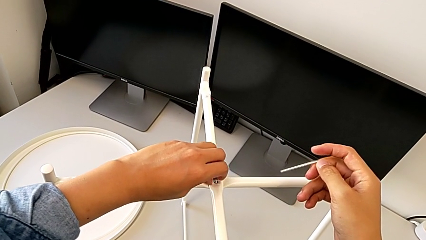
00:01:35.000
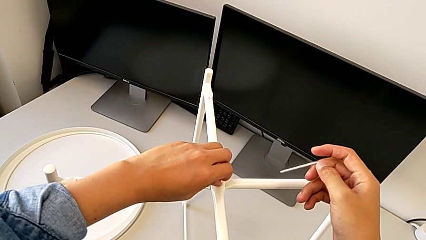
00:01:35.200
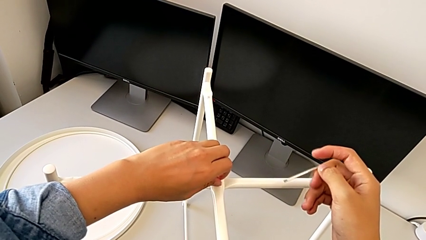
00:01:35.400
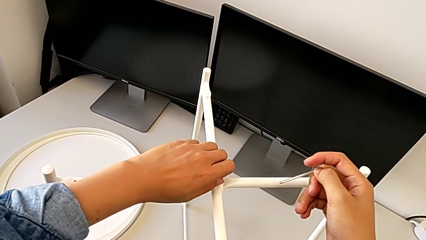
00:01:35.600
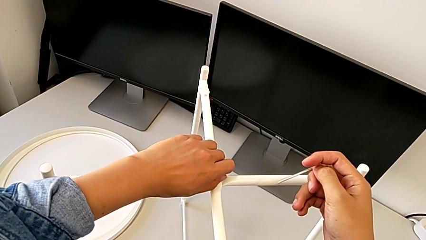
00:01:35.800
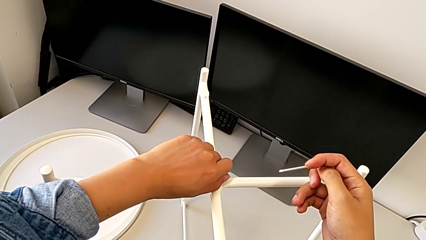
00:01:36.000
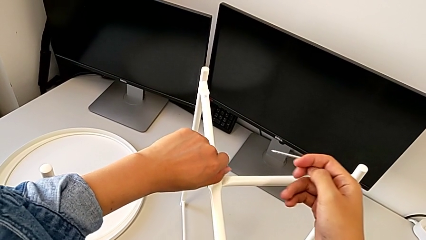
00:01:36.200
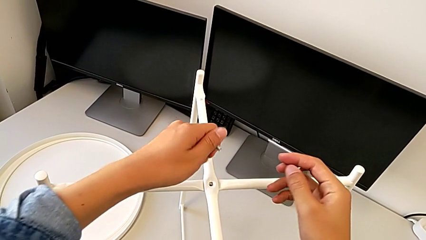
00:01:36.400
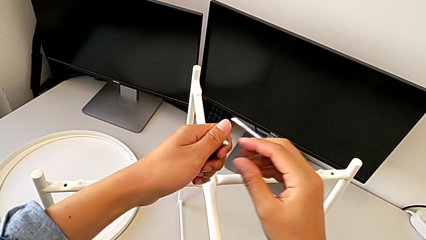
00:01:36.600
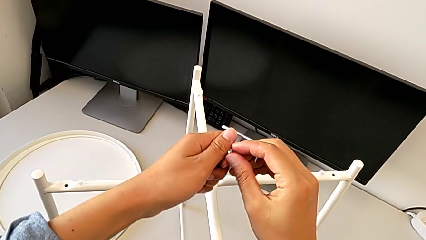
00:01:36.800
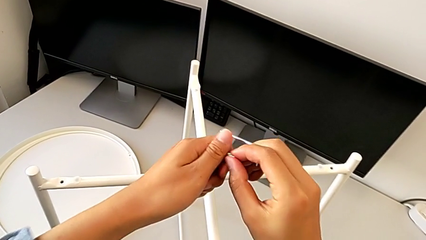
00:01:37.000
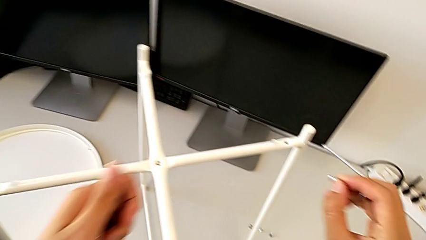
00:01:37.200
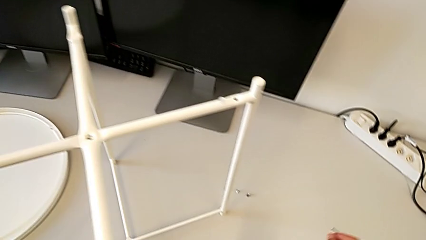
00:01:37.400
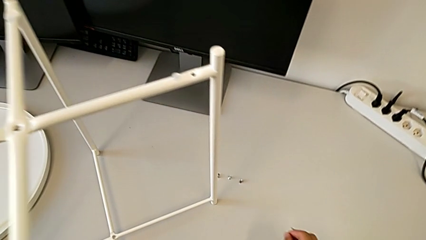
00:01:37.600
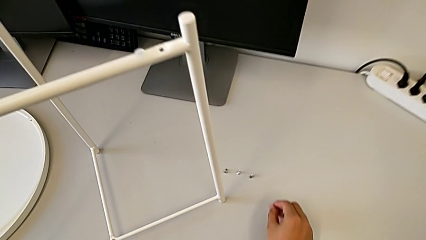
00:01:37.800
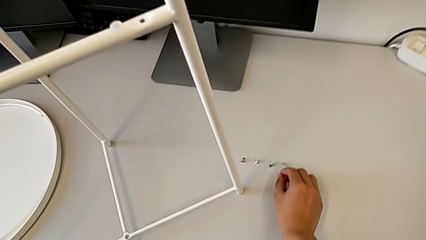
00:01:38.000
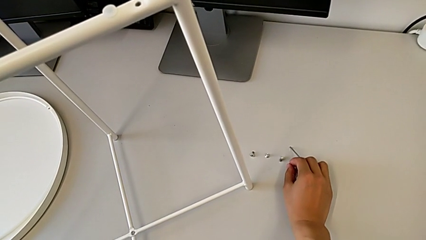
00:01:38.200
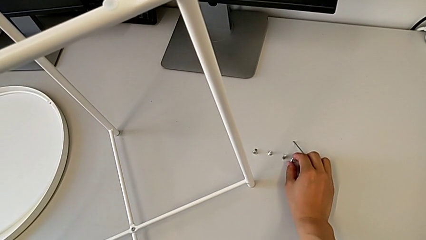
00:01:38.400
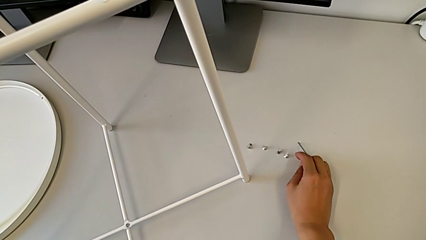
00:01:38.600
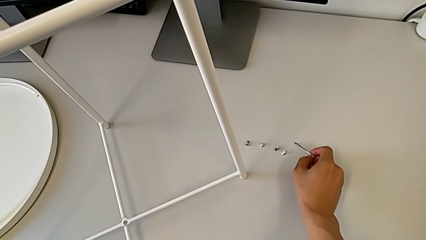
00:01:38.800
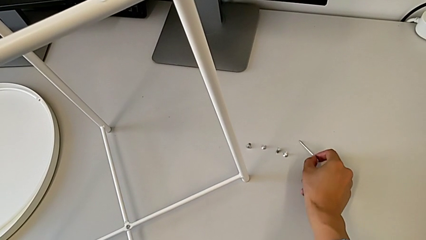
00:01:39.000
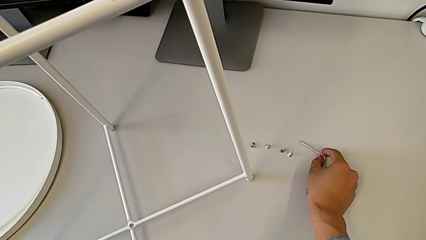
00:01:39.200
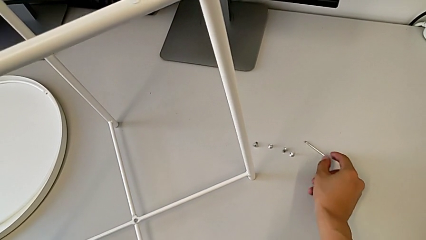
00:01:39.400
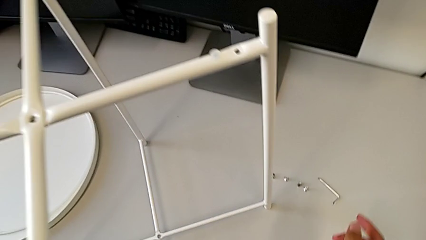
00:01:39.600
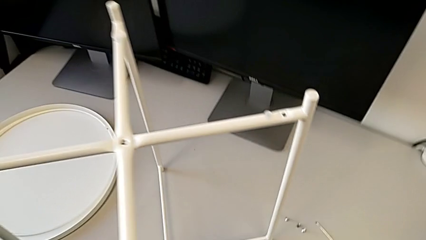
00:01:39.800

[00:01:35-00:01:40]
The camera wearer is unscrewing the top hex socket head of the circle. They disassemble the hex socket head, grab it, place it with the right hand and place the Allen wrench with the right hand.

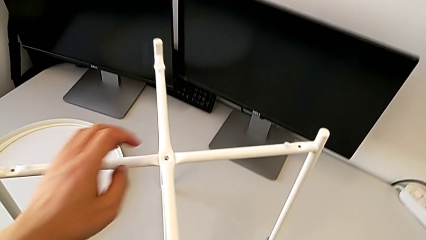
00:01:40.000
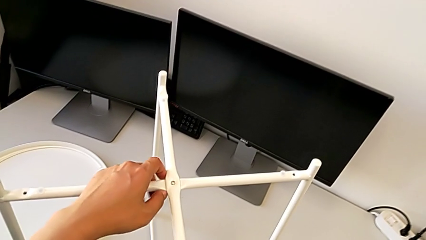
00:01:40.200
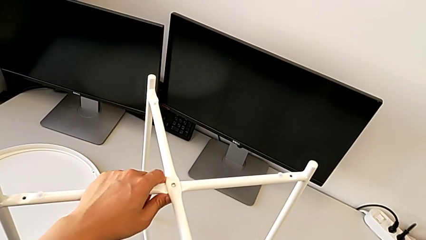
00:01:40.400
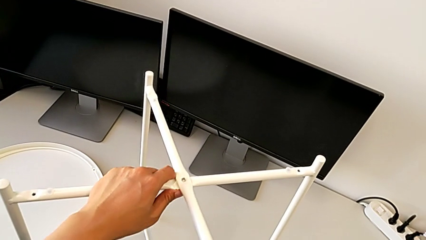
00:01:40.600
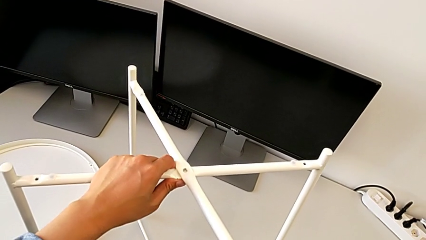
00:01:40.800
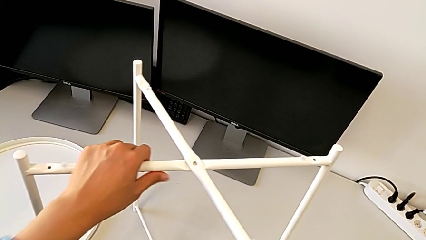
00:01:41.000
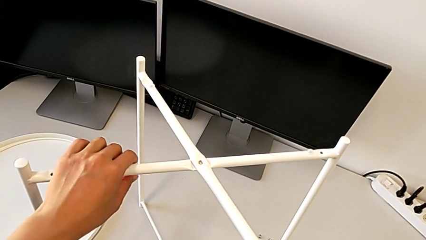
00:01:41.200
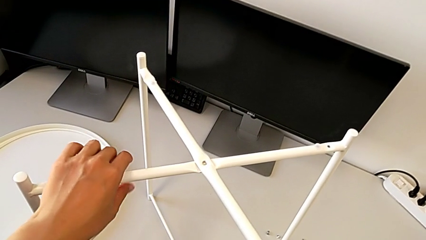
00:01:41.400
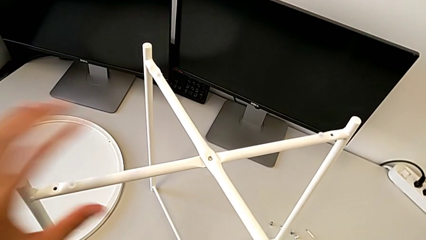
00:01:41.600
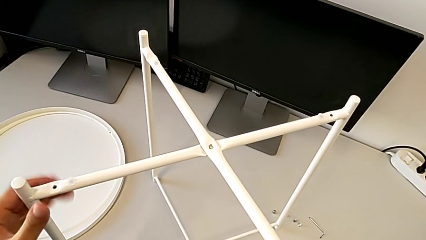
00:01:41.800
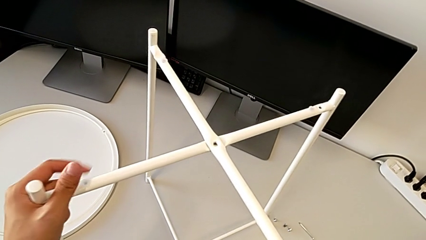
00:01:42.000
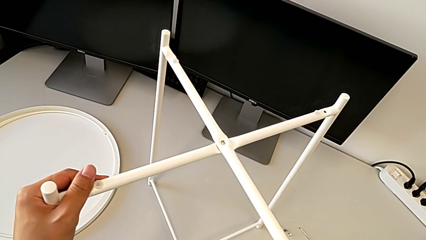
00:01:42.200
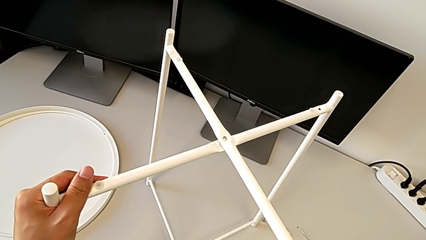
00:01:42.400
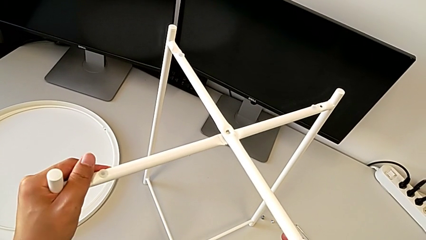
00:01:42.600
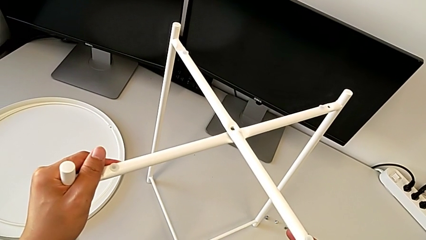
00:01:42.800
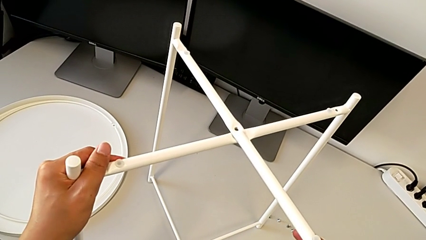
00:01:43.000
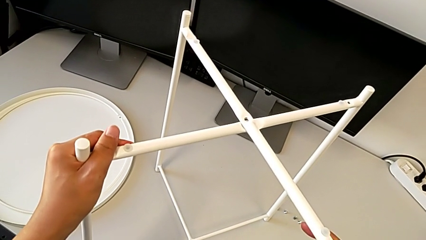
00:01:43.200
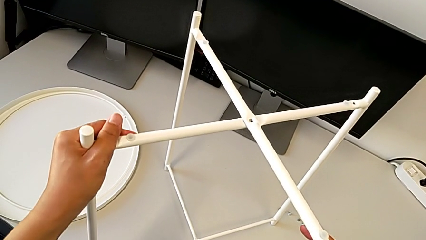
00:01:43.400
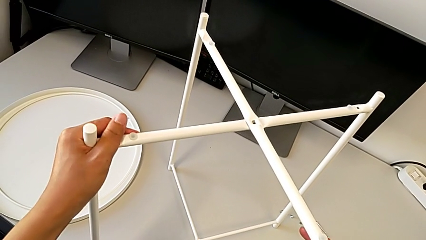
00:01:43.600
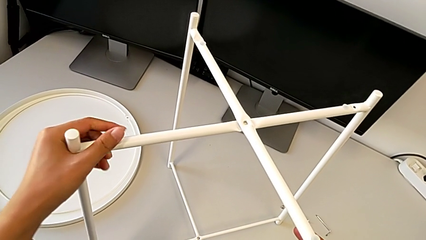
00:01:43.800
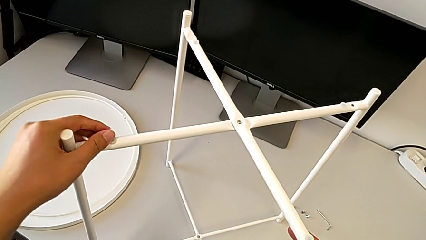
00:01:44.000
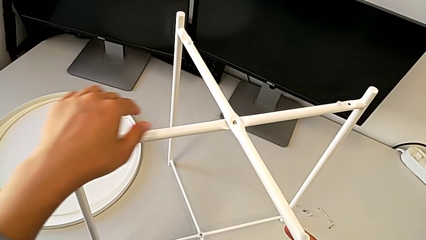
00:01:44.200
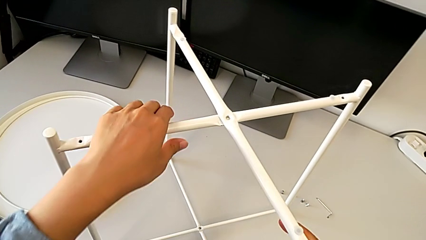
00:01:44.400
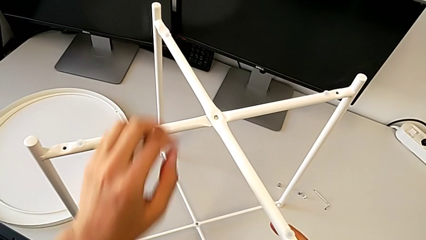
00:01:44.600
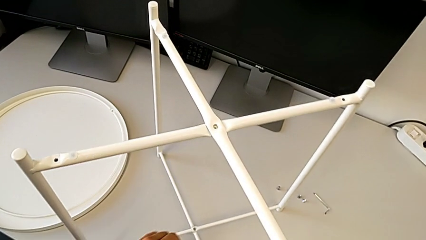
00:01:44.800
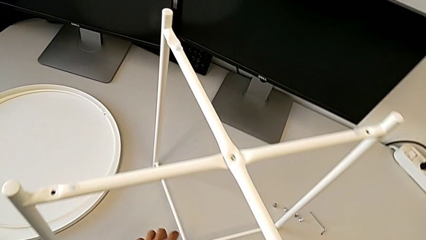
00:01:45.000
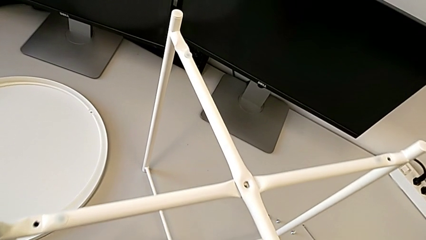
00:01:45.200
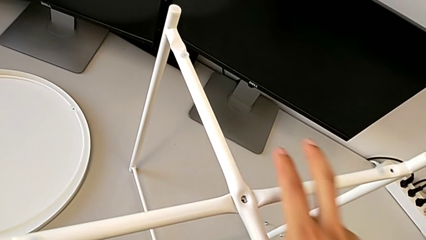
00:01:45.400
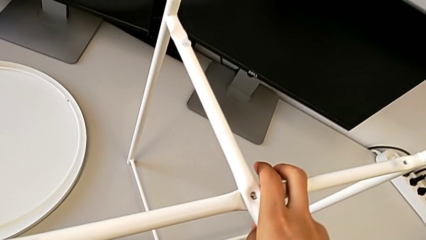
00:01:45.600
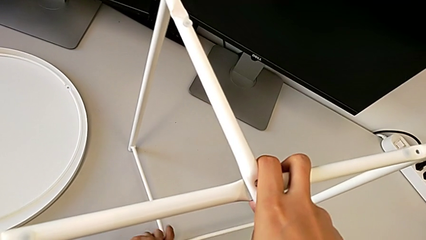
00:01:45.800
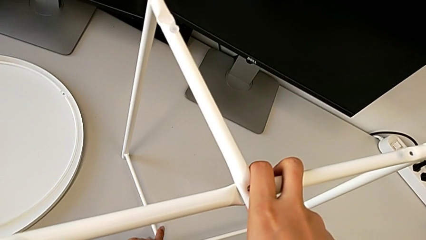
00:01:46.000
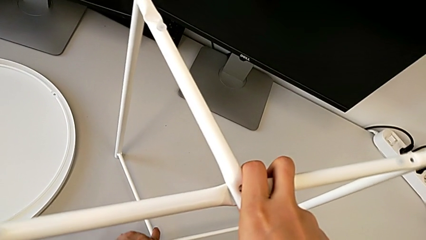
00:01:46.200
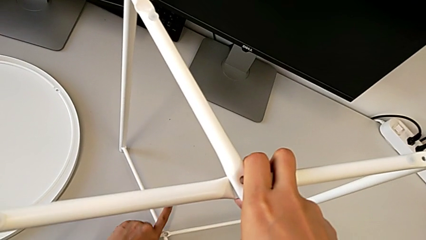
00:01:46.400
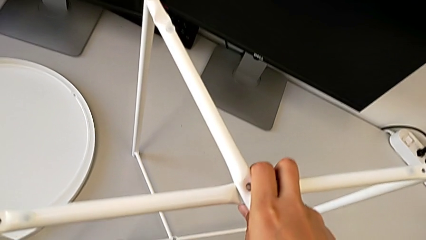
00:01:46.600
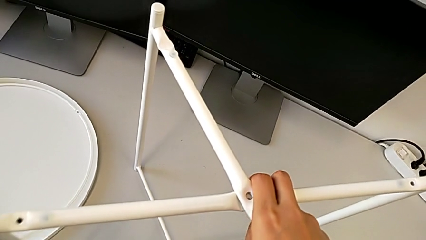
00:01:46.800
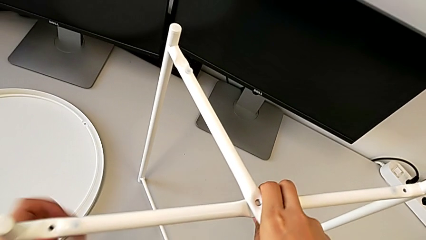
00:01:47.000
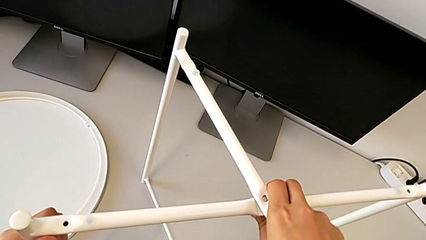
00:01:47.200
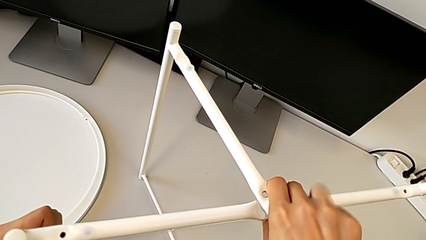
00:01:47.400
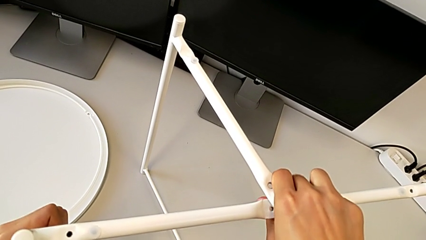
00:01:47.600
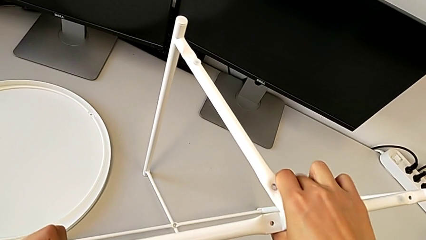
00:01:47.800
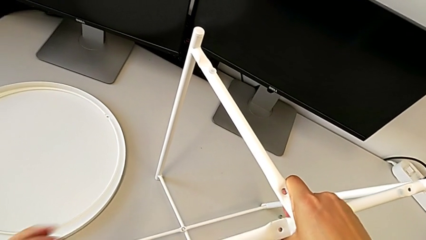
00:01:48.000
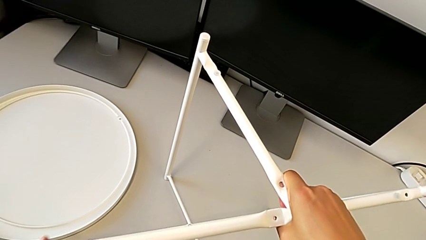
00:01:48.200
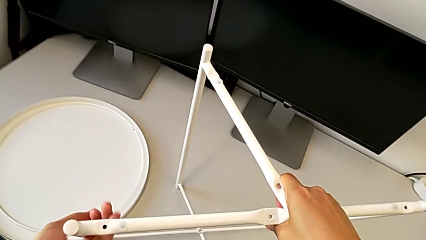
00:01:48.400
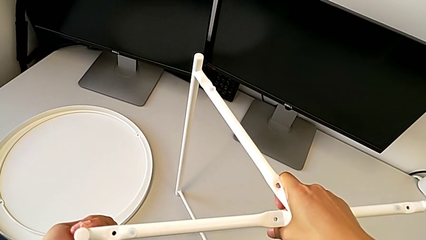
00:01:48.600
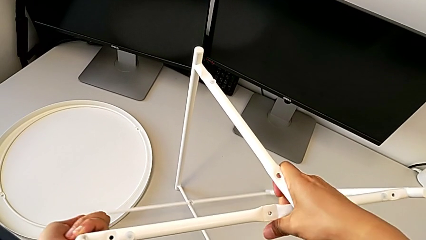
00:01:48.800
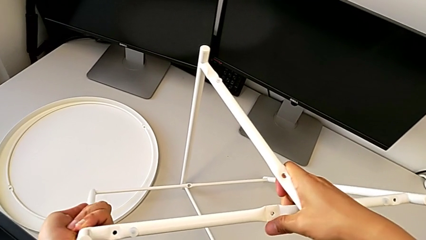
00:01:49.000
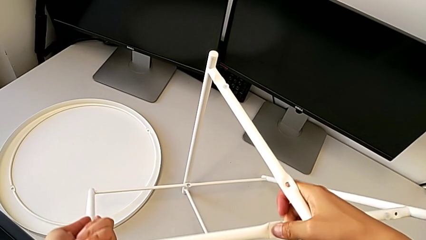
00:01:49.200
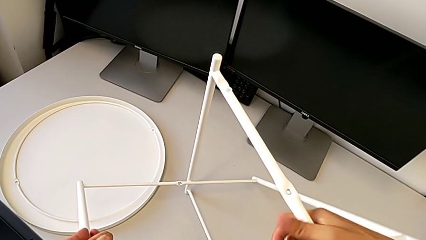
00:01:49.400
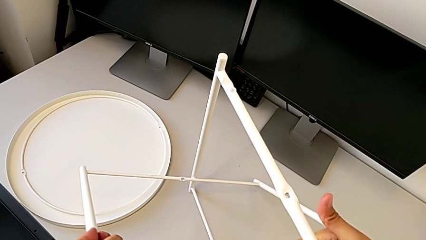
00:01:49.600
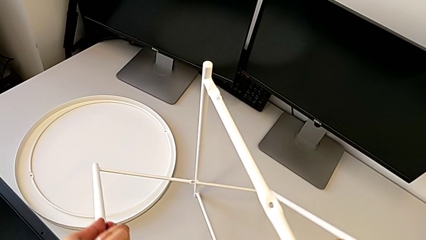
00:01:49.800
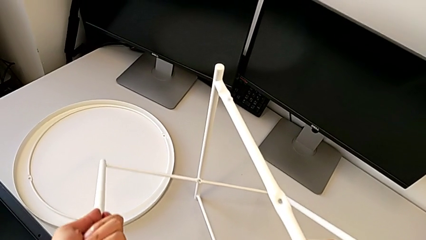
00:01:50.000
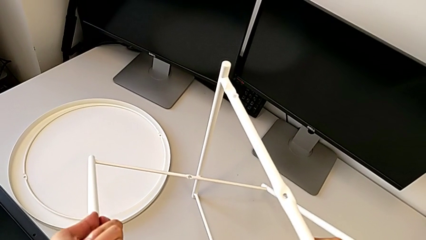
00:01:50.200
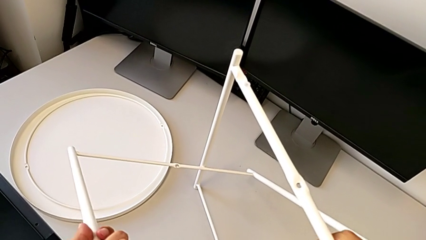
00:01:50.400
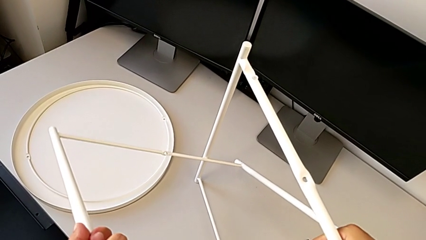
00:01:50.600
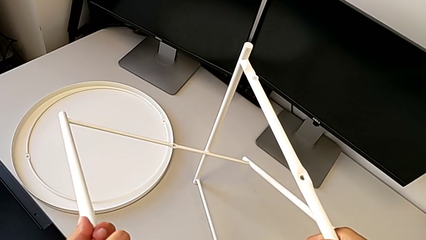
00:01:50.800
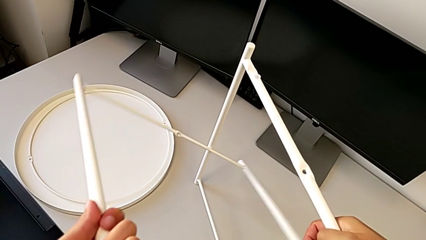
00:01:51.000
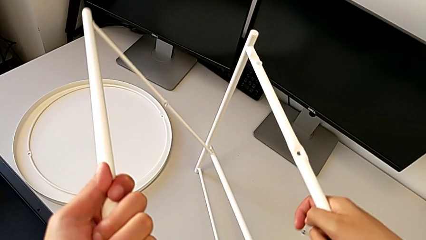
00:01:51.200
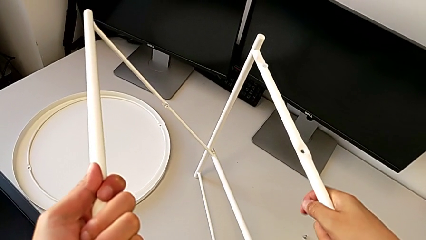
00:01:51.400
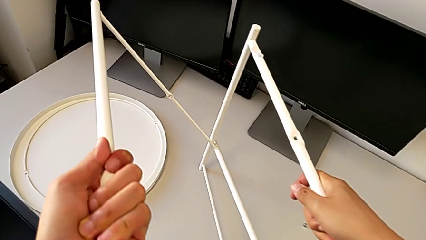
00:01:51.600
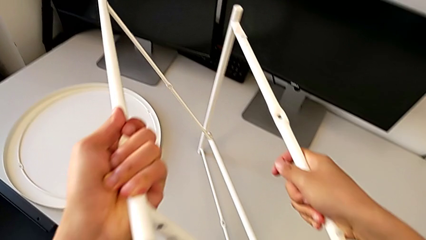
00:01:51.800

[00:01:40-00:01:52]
The camera wearer is disassembling the legs. They grab the leg, slide it, disassemble it and begin to align it.
